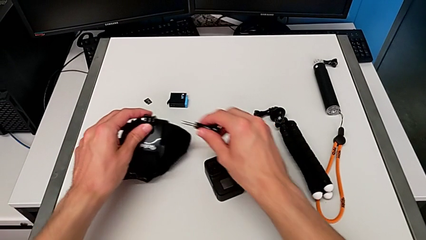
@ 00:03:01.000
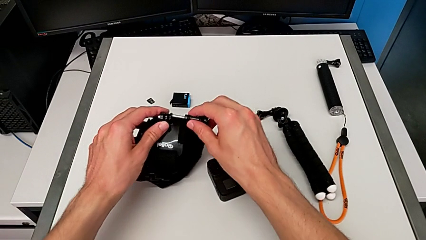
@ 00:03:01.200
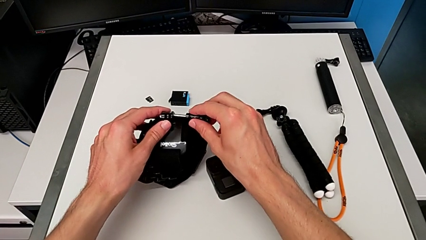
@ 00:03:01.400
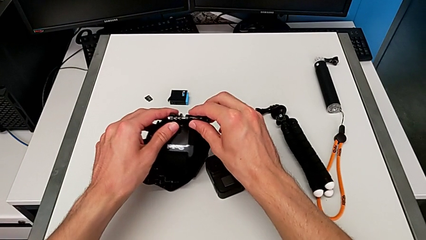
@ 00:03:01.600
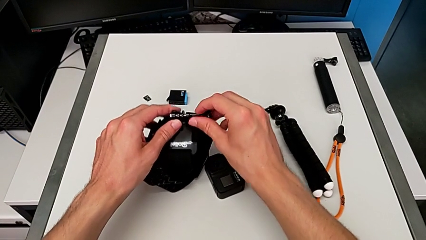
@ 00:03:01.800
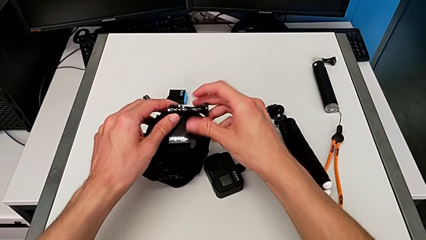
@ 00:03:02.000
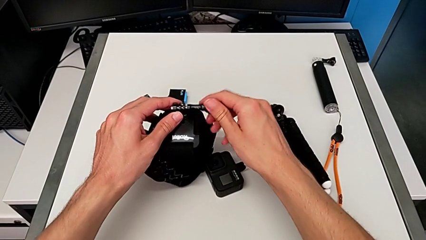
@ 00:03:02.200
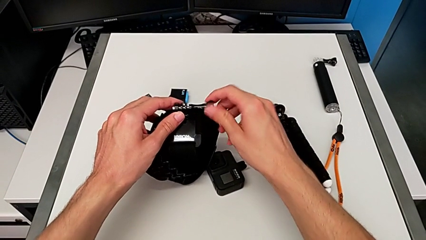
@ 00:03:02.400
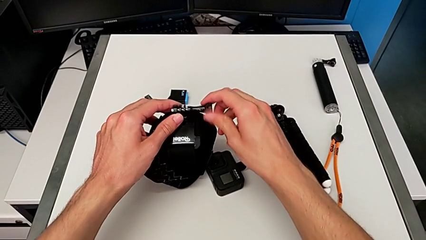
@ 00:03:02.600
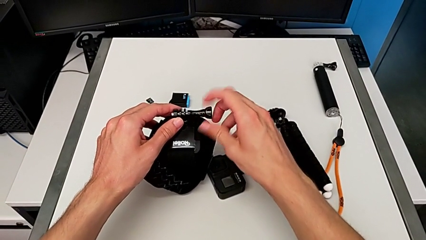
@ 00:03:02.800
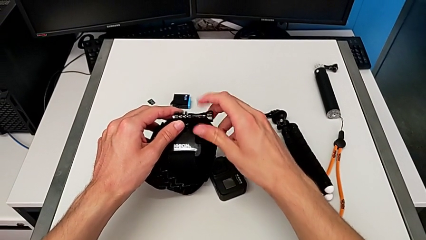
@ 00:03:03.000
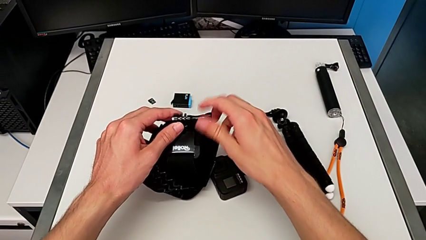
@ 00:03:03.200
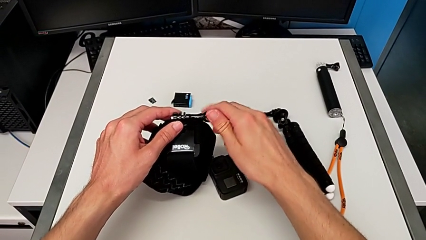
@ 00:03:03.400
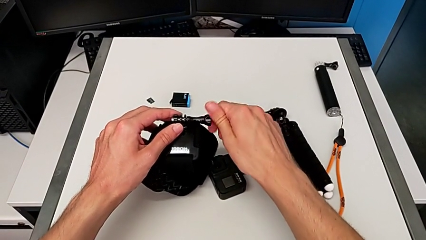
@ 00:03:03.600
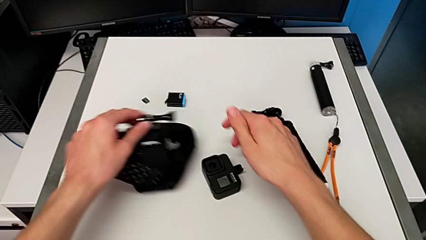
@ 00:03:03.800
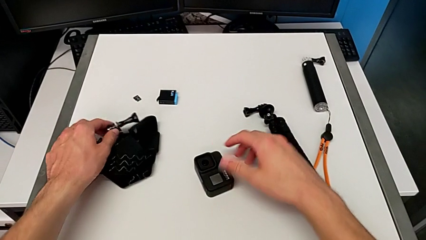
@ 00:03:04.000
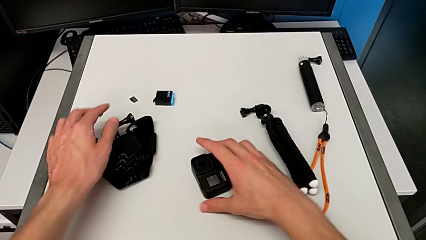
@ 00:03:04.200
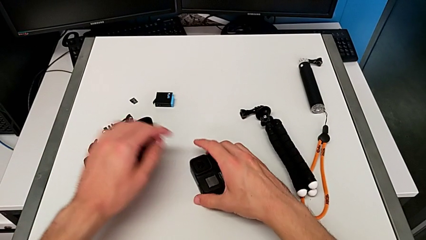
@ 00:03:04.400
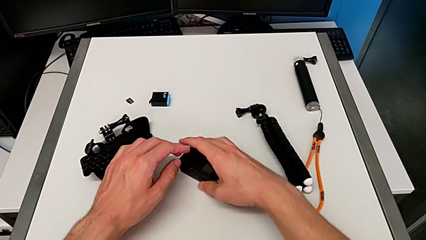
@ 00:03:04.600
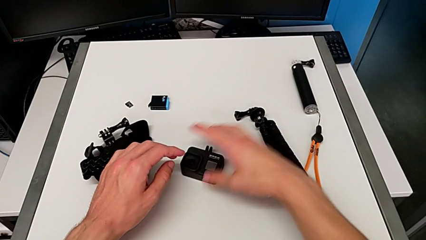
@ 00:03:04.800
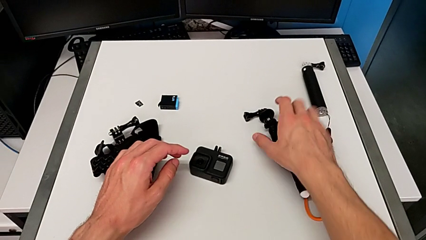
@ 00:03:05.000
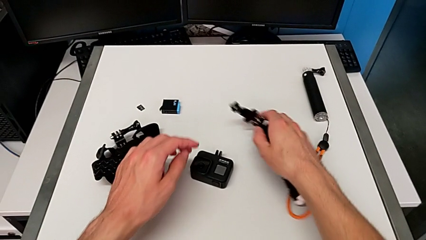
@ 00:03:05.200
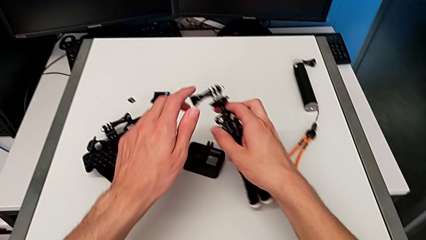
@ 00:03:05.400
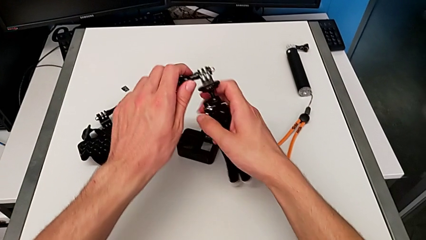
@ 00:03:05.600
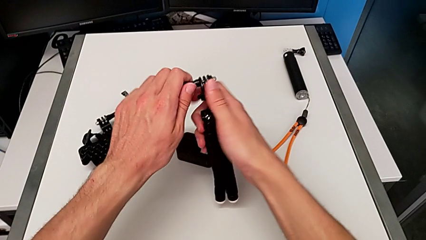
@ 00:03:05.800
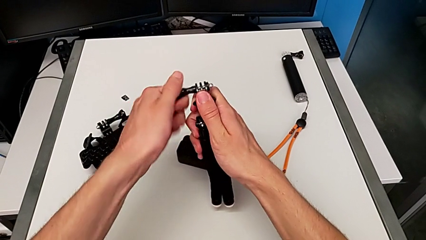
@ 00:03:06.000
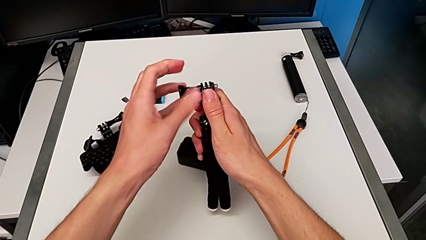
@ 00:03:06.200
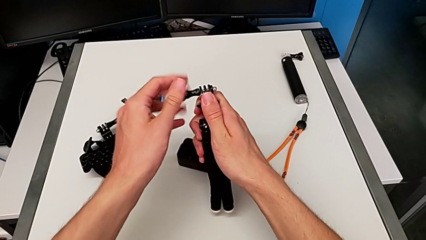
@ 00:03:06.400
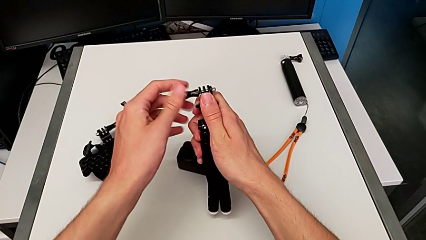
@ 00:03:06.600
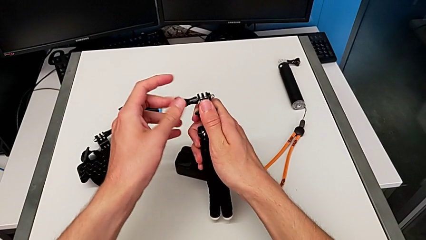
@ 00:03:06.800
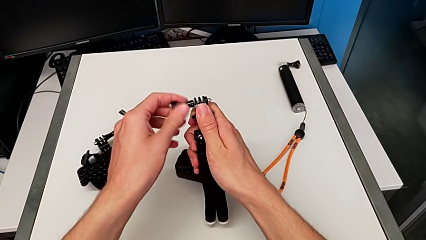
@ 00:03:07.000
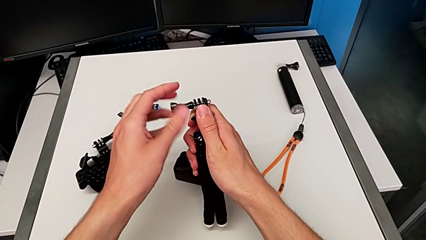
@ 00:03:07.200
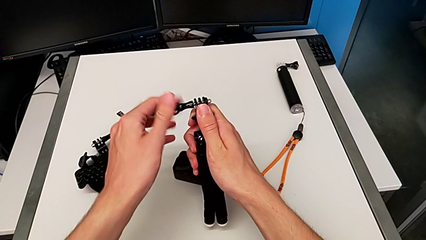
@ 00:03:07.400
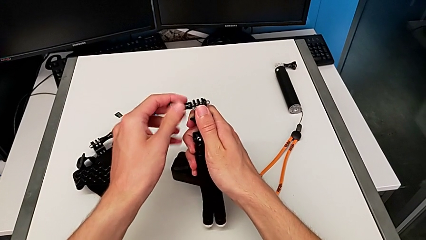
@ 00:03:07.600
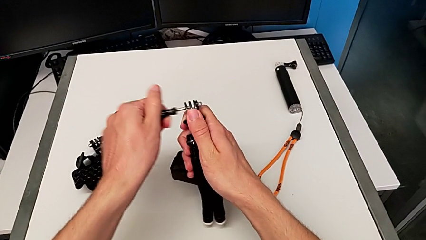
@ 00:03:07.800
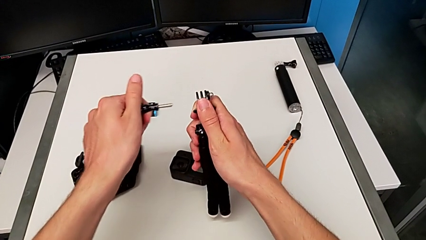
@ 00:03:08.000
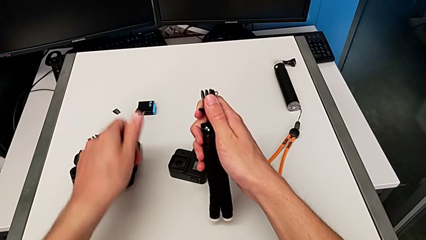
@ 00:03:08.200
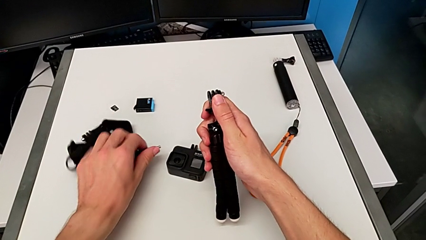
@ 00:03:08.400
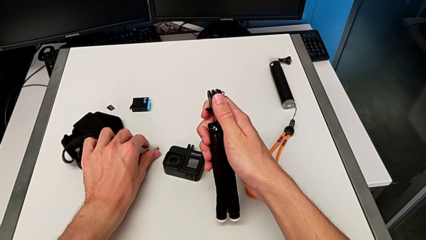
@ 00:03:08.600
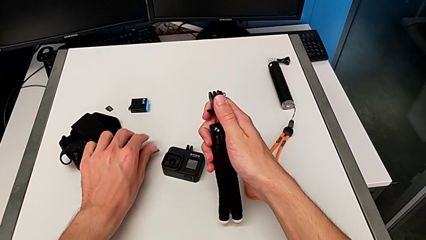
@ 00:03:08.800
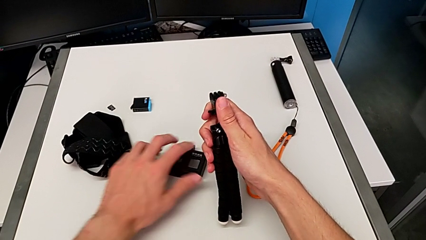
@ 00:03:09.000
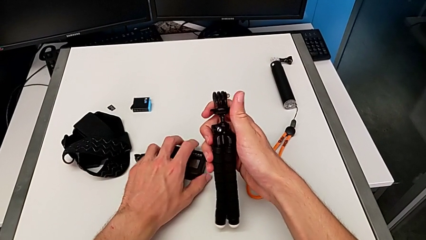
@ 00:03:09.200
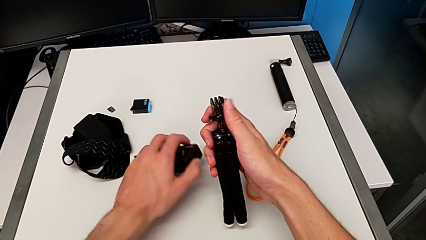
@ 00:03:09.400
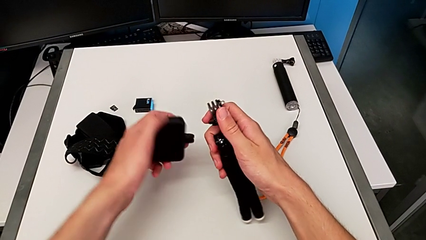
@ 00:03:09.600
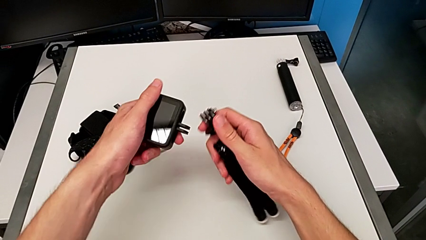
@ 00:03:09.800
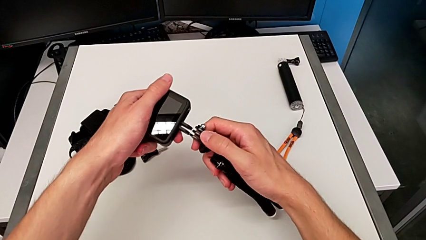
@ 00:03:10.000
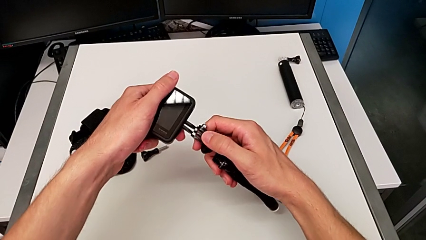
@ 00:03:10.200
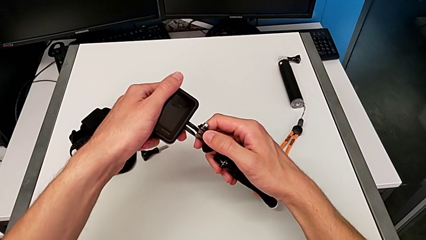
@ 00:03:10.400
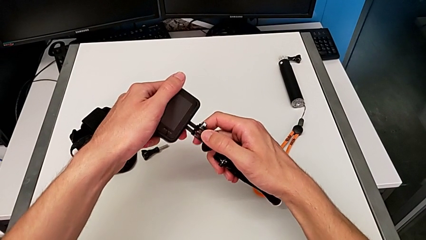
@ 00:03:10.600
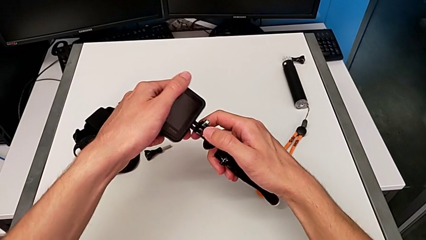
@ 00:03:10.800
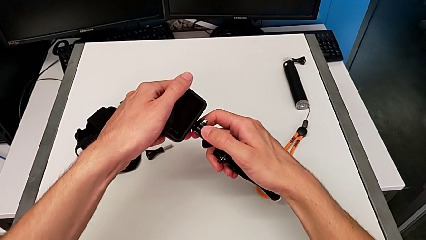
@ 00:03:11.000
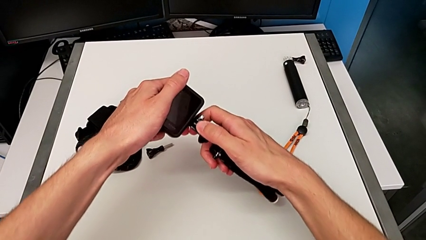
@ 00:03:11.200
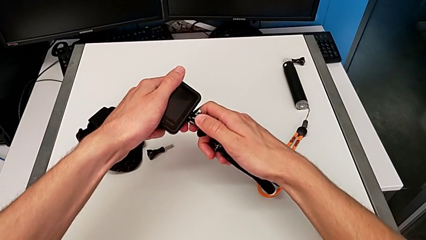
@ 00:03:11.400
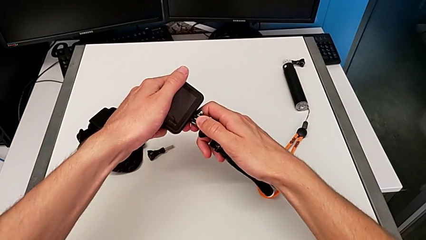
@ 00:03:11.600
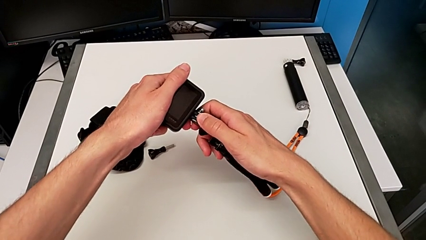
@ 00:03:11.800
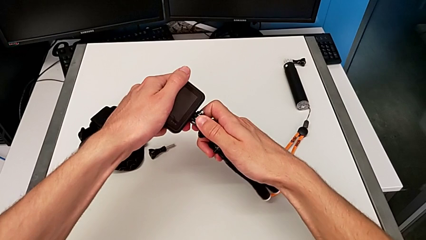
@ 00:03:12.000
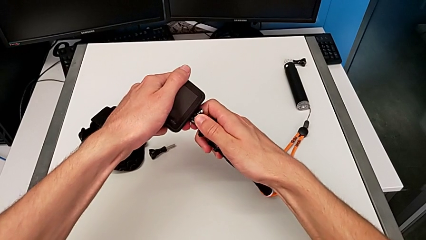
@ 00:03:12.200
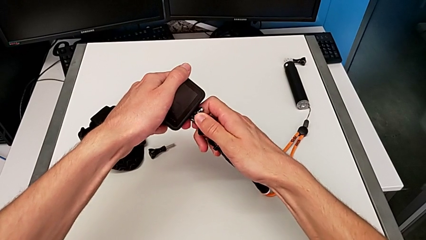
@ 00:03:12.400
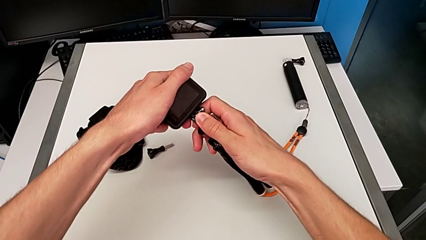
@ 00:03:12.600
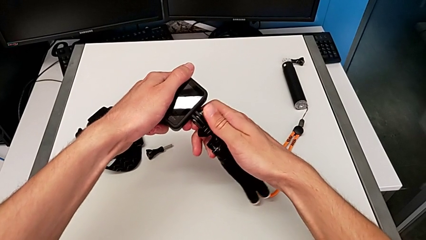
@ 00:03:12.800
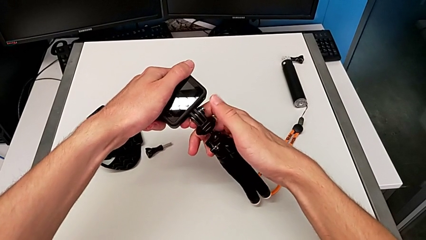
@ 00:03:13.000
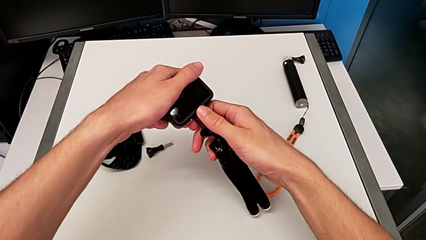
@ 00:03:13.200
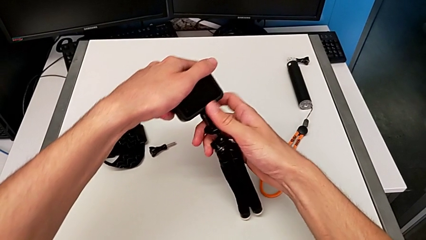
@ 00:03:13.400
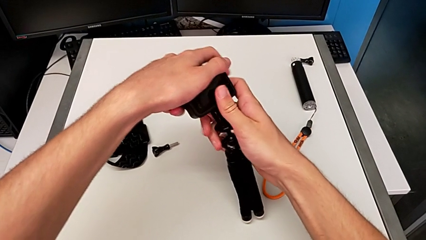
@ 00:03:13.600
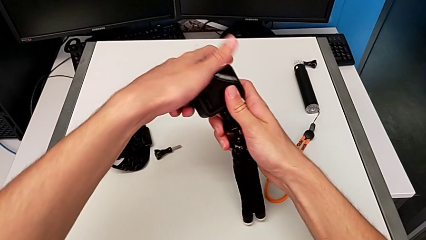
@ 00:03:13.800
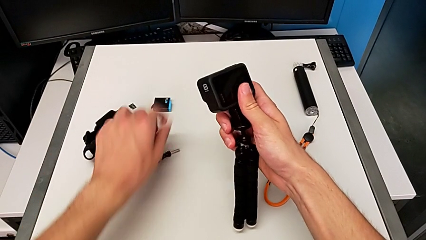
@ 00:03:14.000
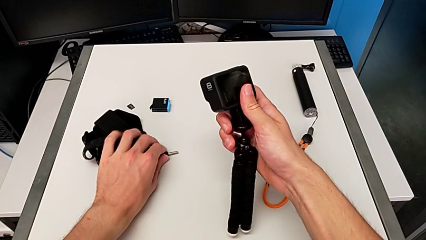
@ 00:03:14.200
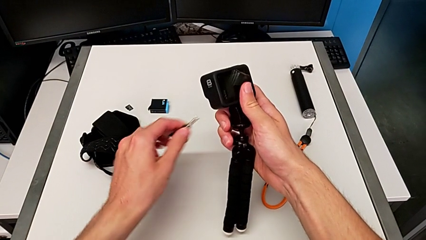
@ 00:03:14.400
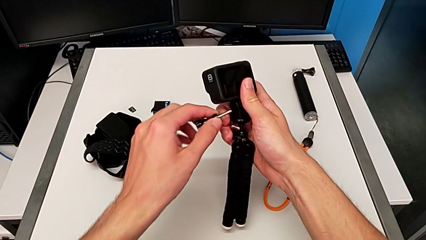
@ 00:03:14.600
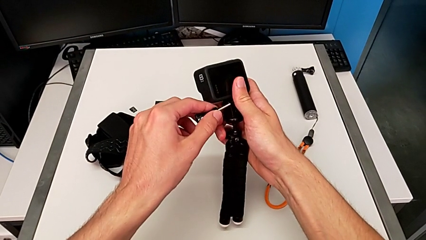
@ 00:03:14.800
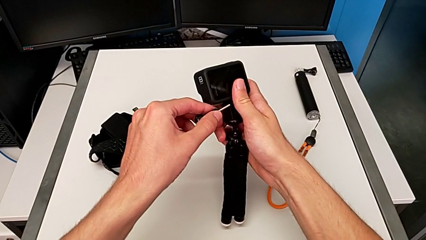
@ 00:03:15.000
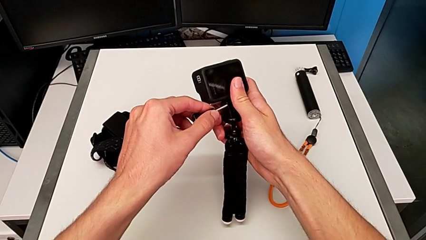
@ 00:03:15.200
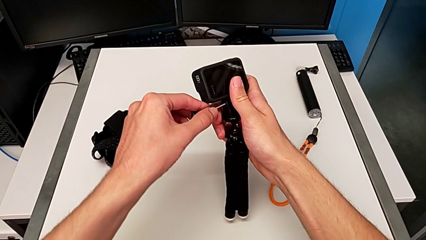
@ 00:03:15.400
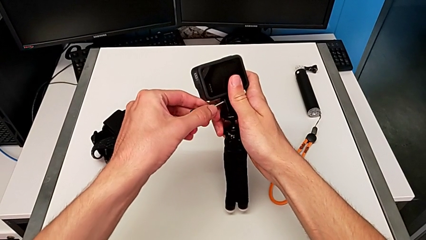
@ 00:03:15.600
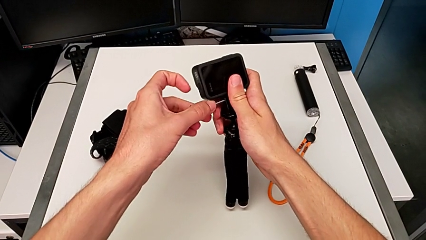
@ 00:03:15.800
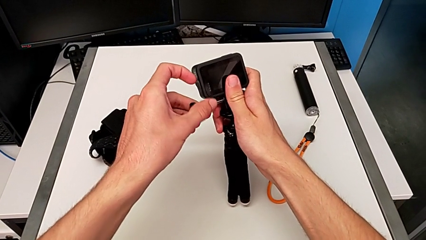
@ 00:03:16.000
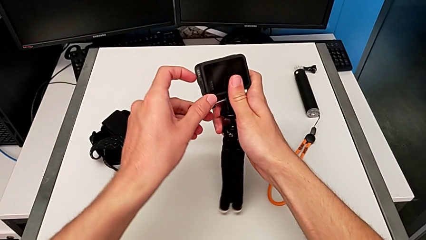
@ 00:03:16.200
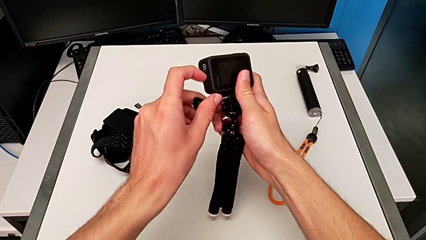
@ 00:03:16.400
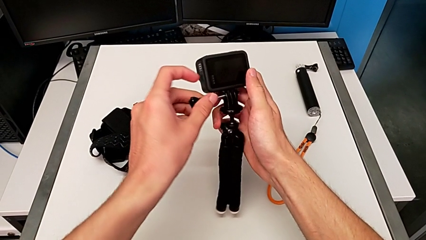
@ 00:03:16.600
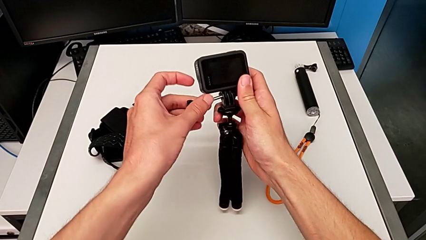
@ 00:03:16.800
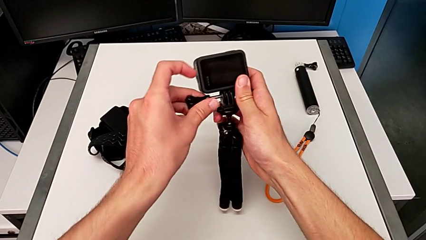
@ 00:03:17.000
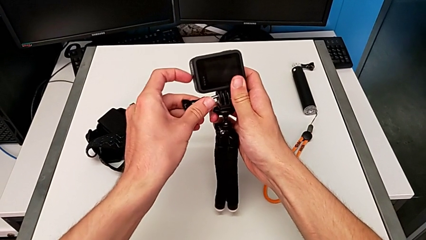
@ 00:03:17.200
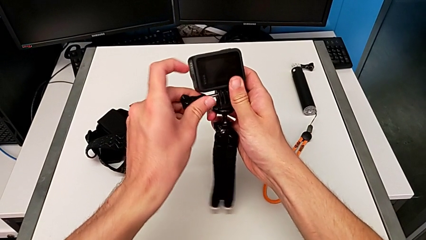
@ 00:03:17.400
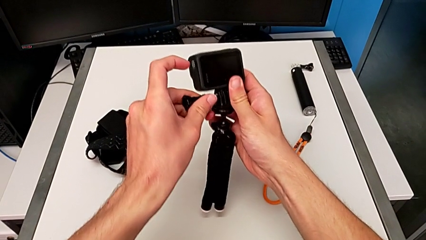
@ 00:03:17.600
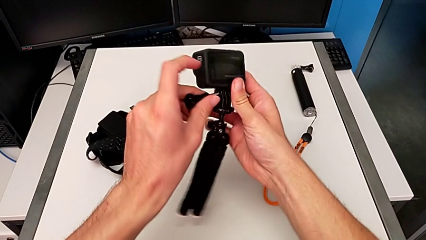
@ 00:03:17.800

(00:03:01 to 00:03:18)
The camera wearer is exchanging the belt for the tripod. They unscrew the screw, place it, grab the GoPro, insert it and wrongly insert the screw, unable to insert the lock screw correctly.
